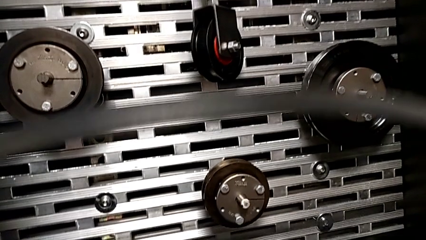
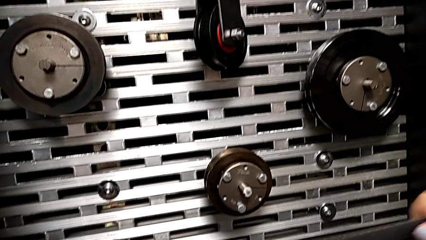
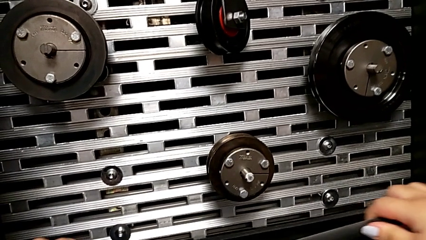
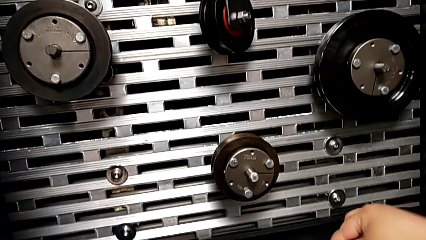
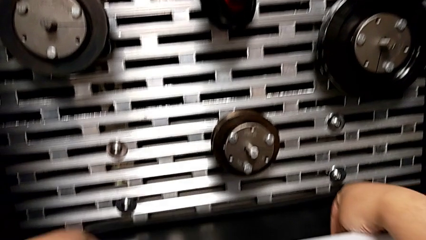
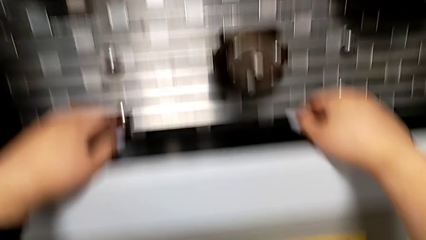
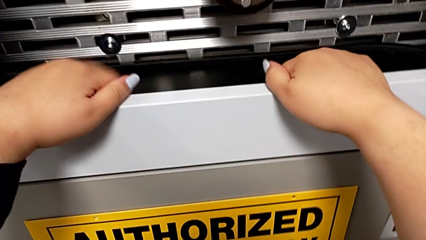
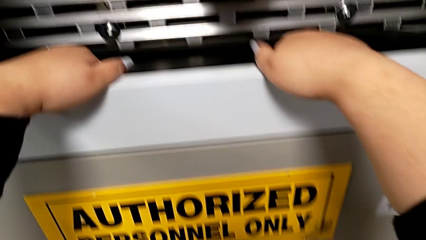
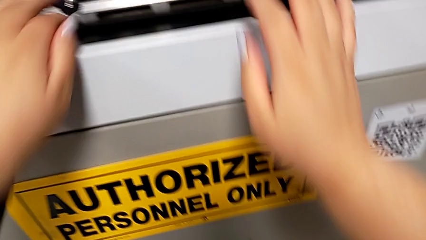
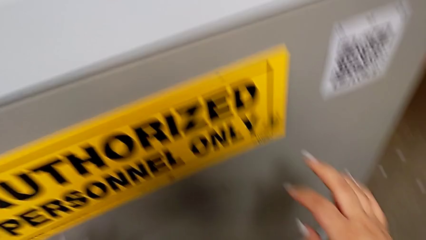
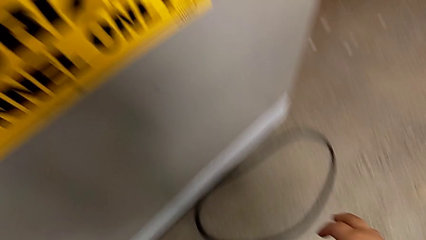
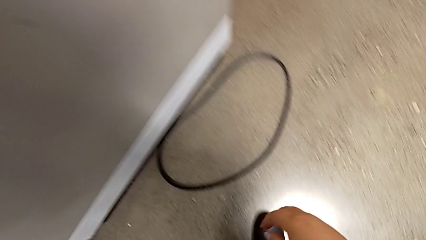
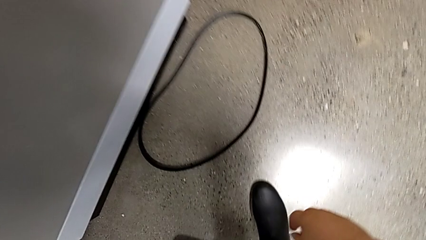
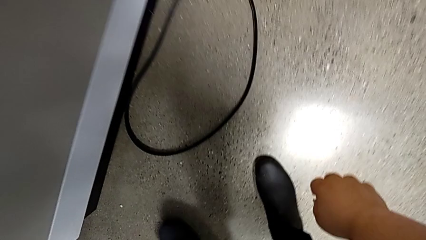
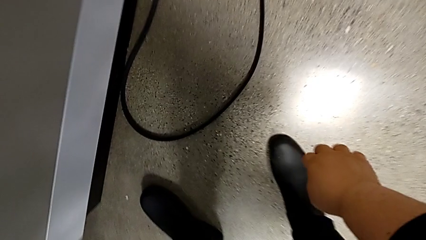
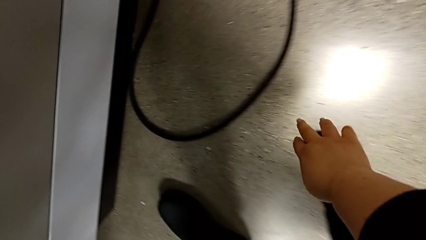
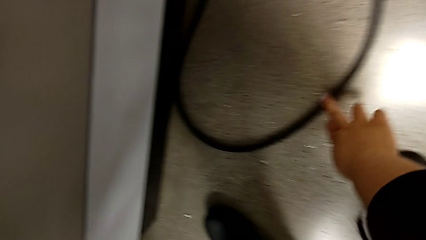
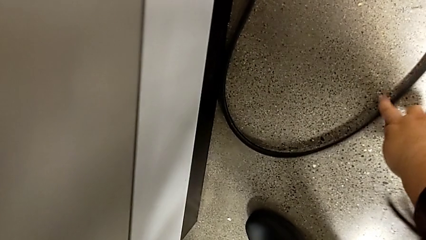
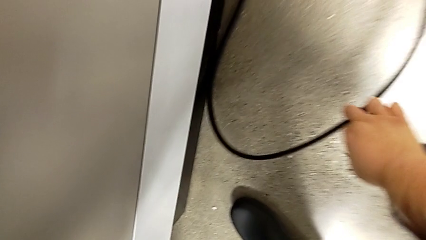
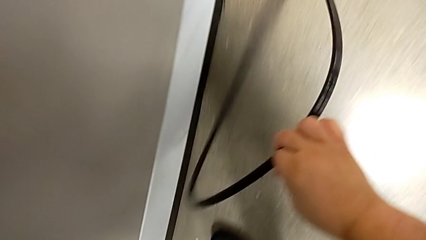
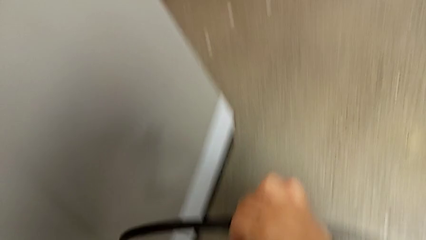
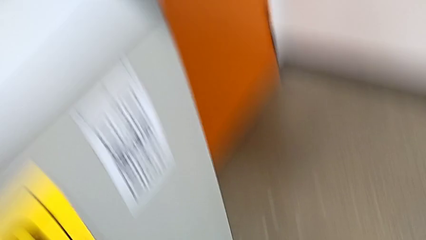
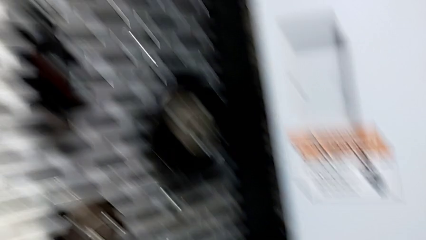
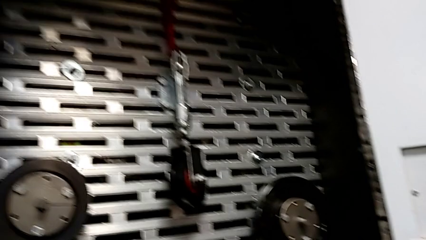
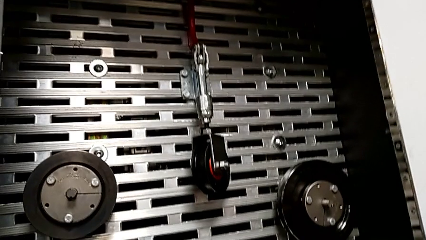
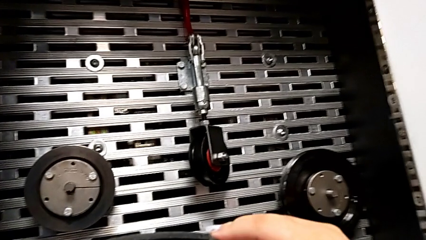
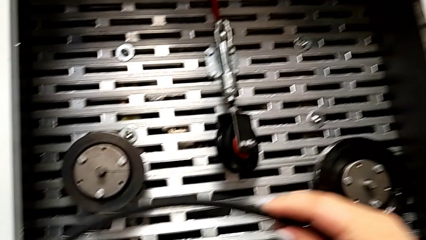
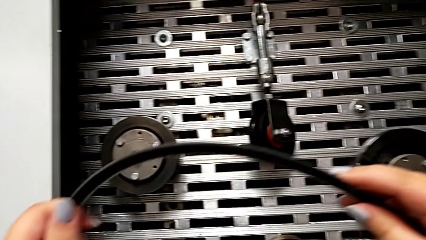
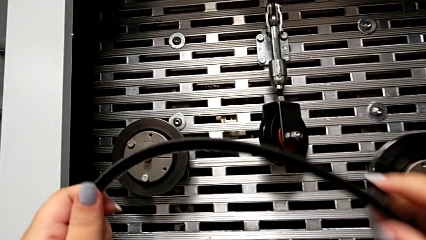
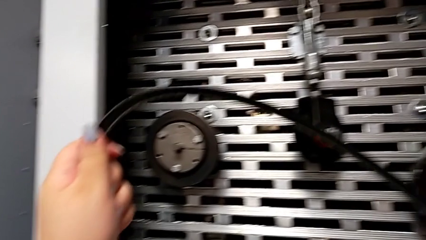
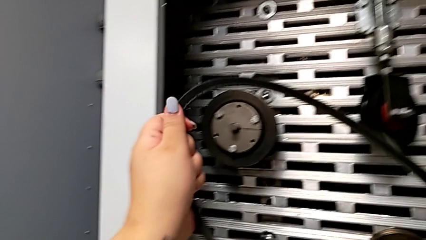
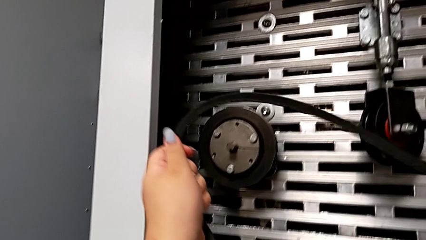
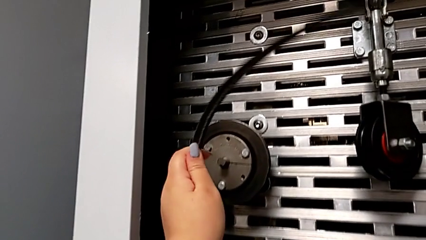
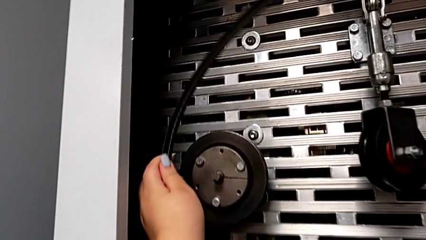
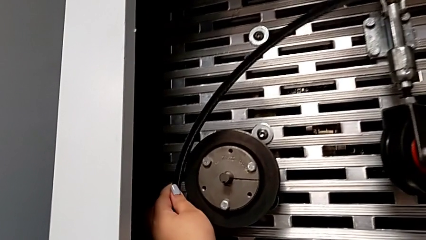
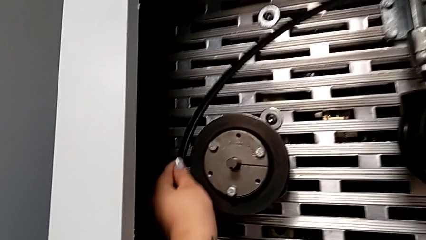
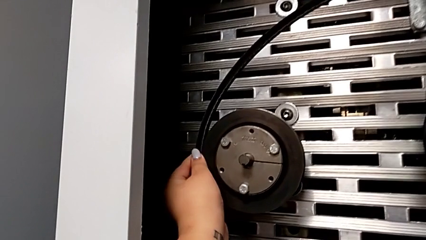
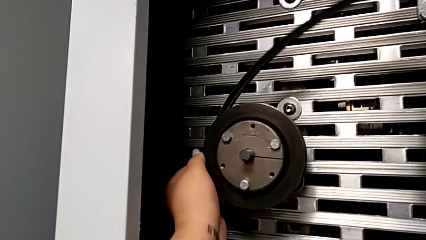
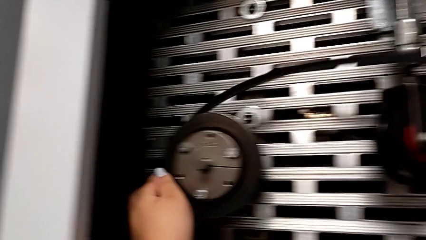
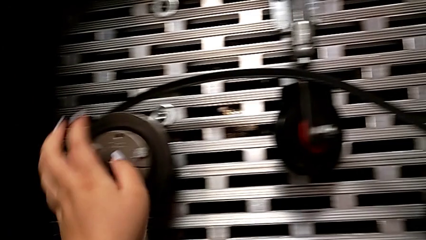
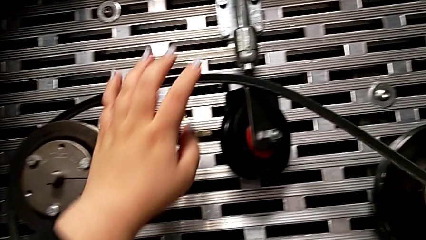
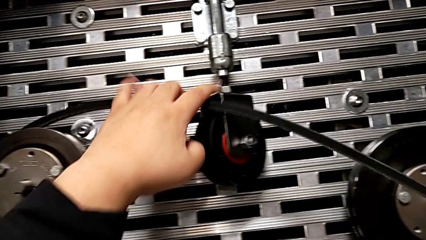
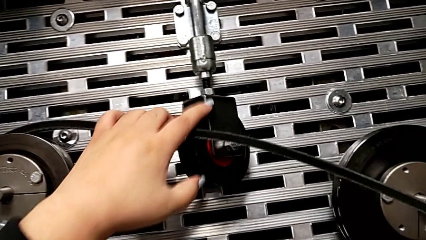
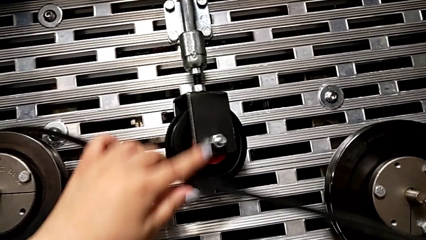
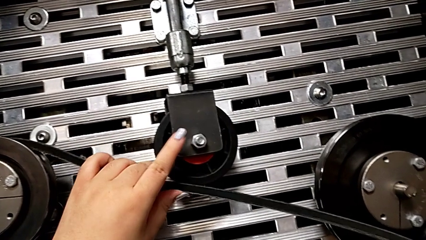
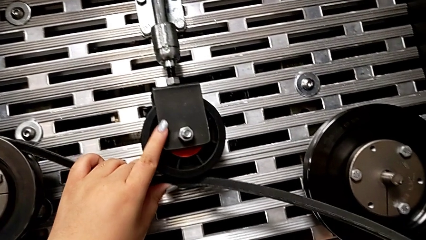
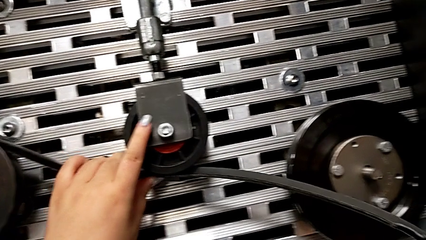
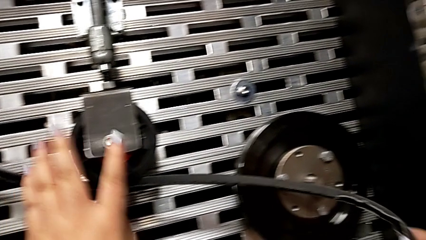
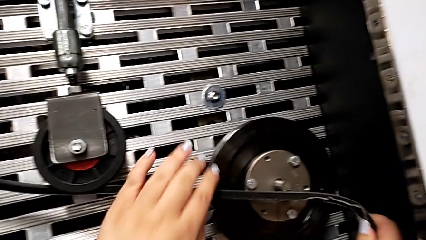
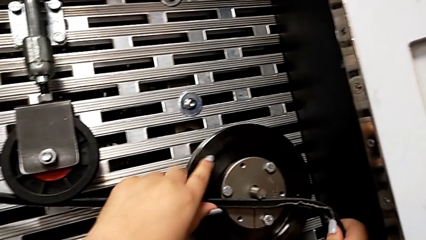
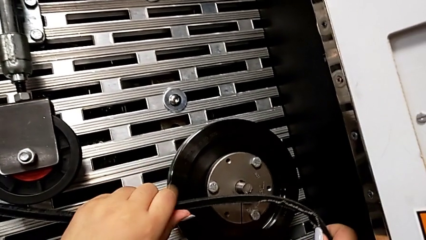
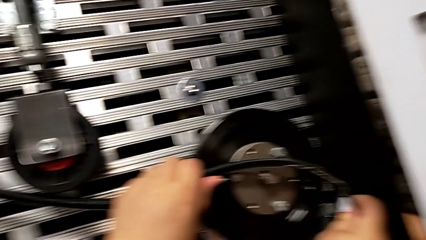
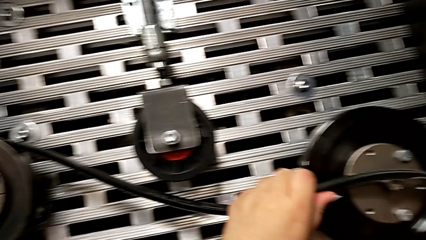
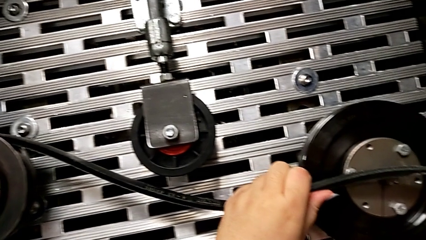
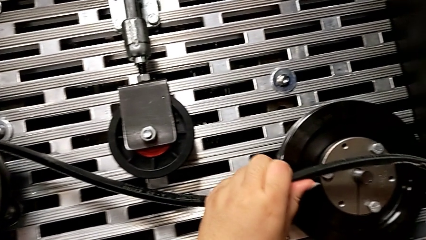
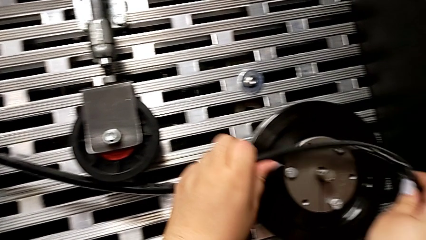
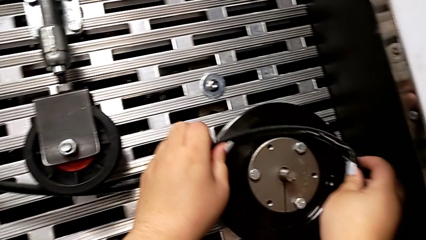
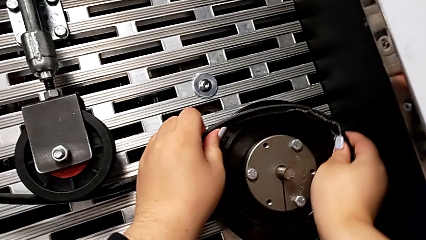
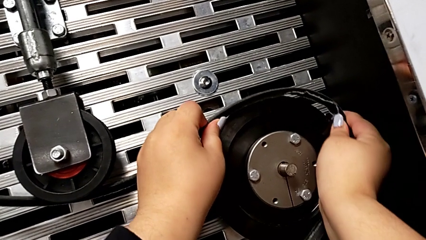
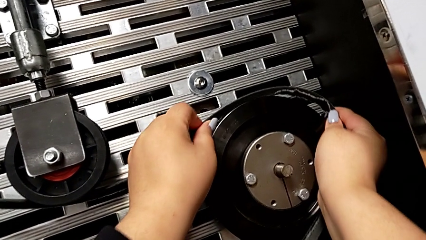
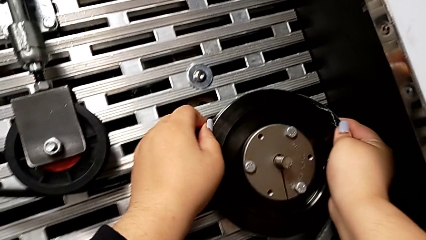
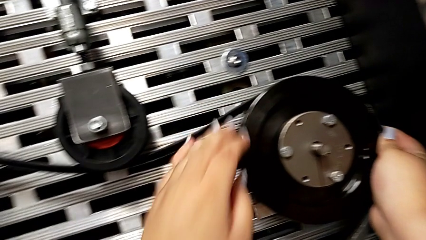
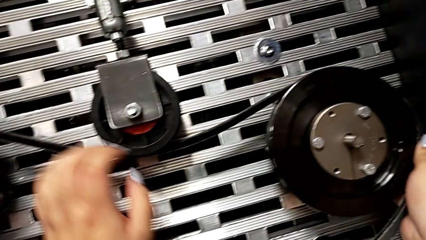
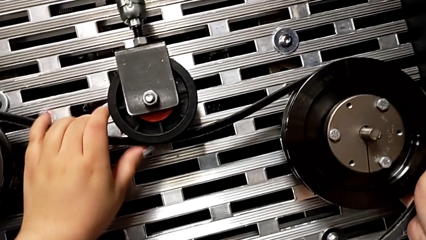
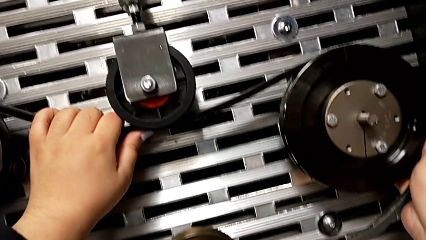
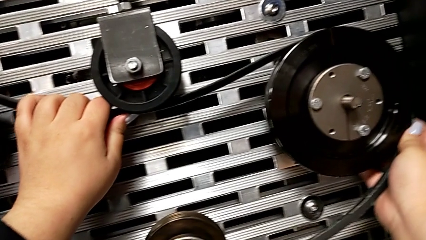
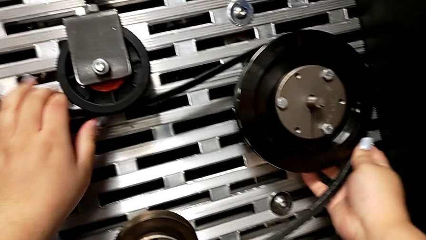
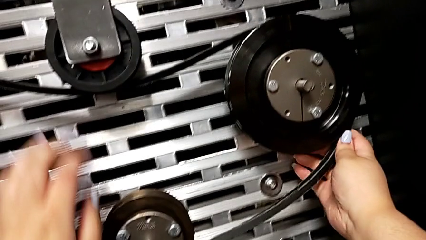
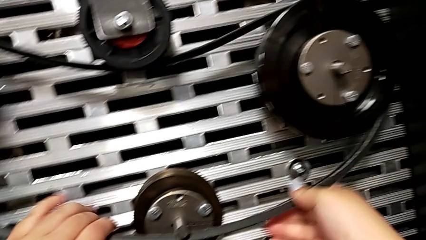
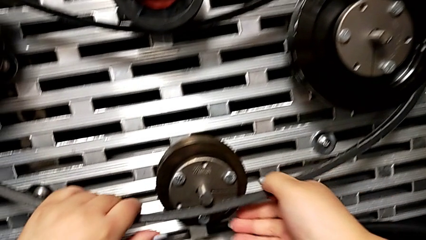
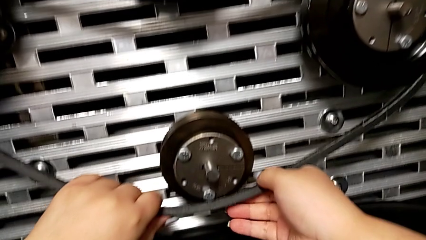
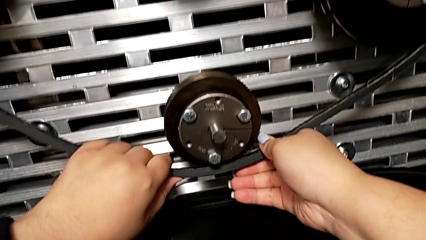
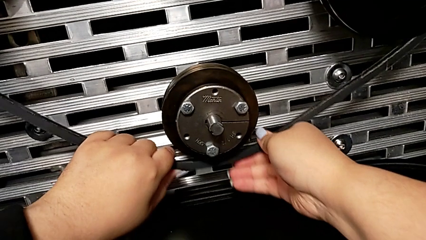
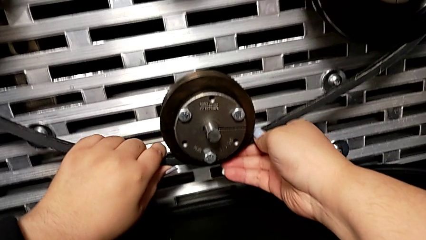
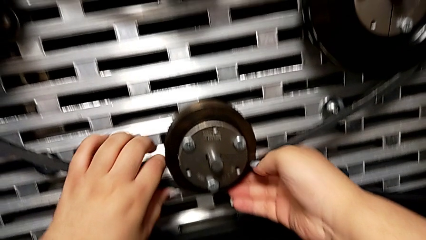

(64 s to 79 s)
The camera wearer installs an old belt. They place the new belt, approach the old belt, grab it, lift it and assemble it.

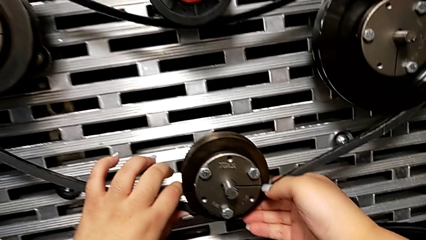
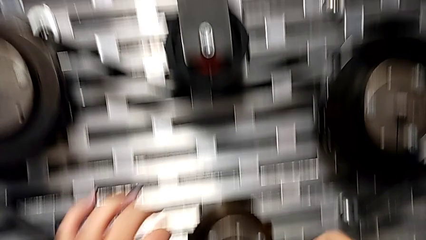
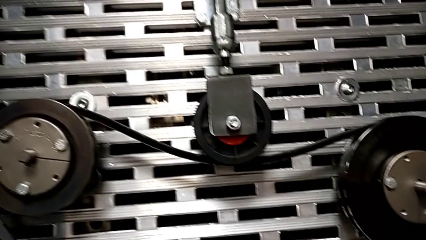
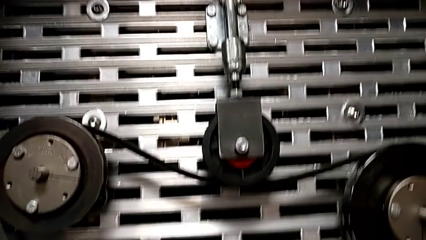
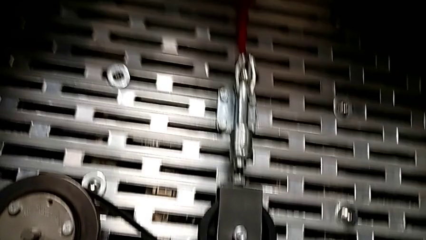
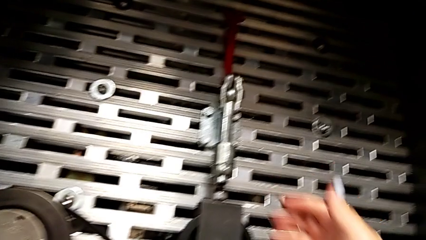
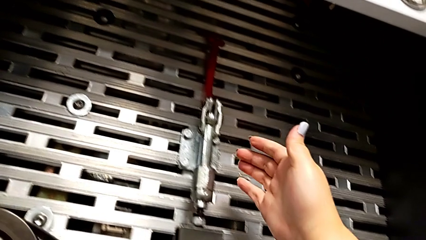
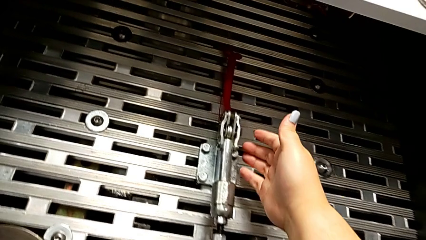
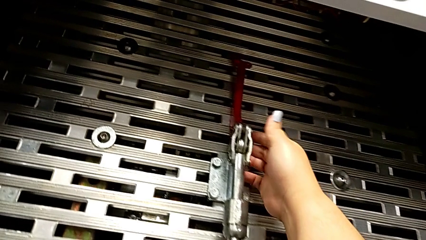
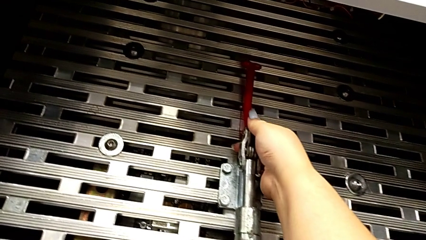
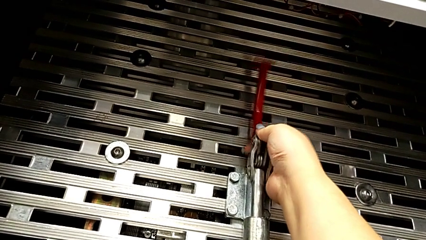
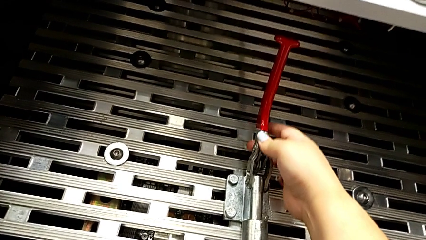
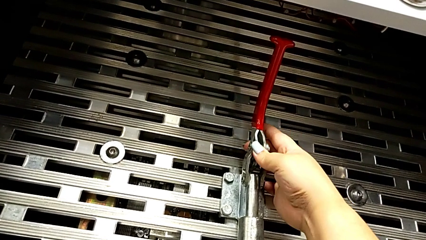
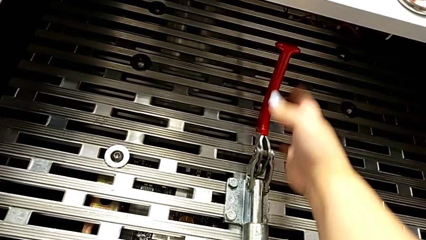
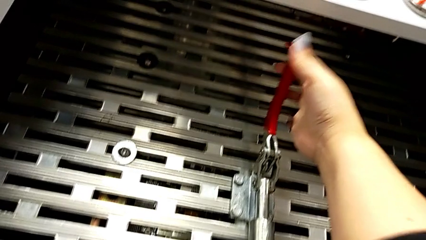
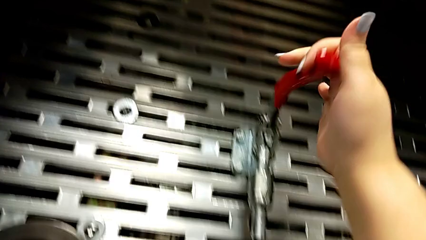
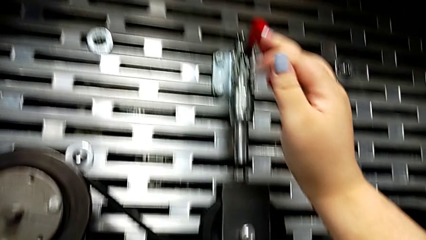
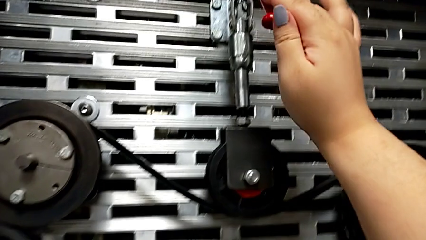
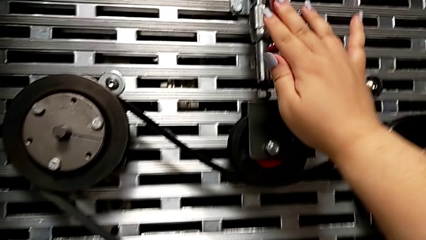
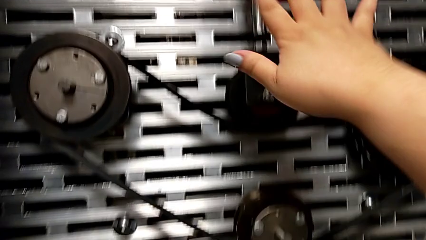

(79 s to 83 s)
The camera wearer pulls the red lever down. They grab the lever and push the red lever.
